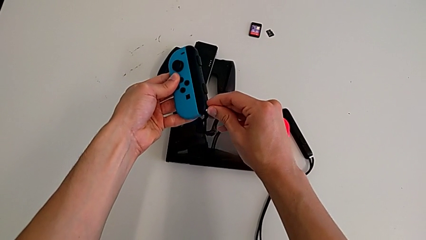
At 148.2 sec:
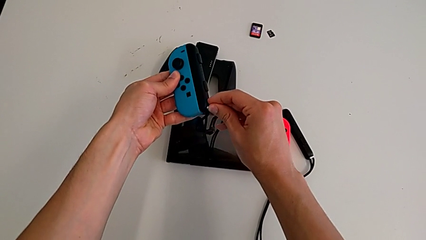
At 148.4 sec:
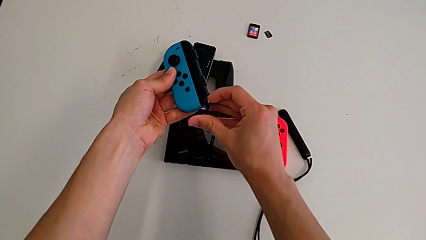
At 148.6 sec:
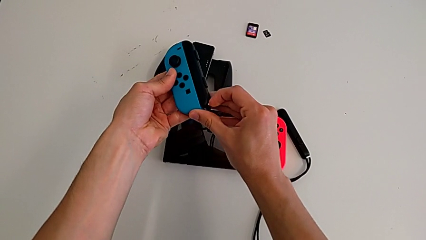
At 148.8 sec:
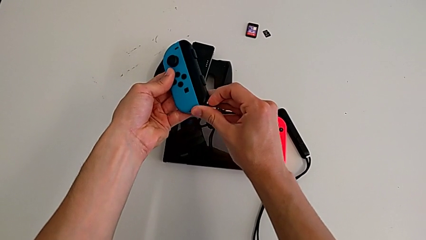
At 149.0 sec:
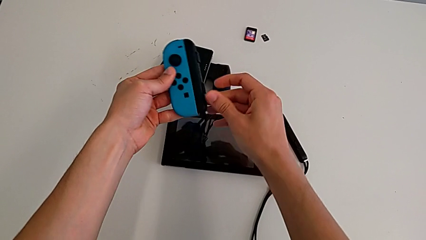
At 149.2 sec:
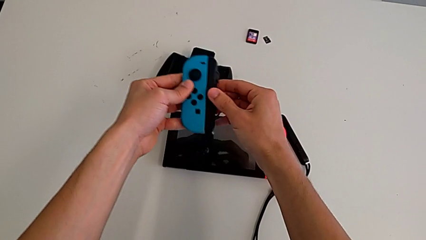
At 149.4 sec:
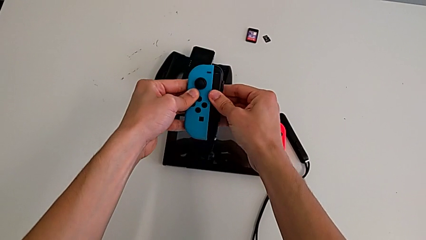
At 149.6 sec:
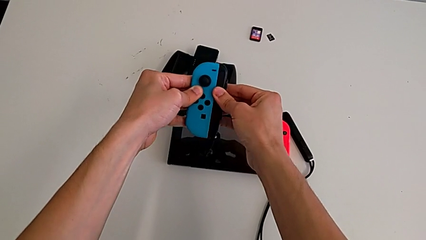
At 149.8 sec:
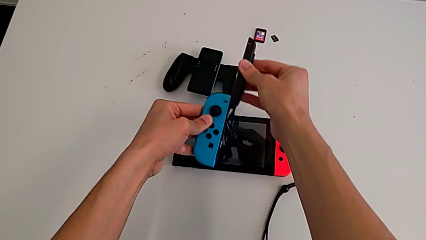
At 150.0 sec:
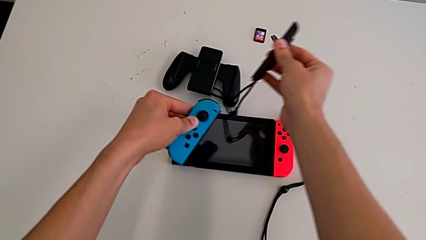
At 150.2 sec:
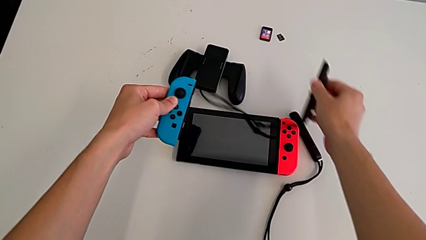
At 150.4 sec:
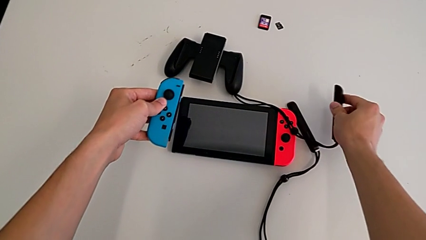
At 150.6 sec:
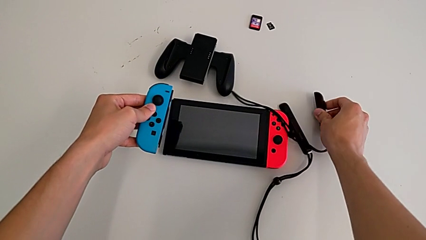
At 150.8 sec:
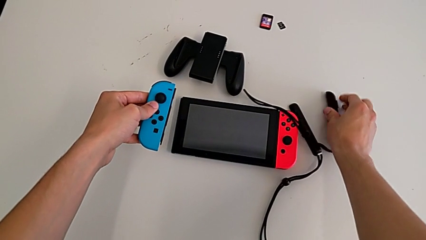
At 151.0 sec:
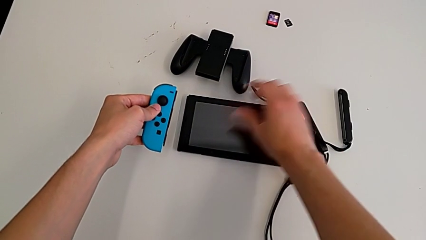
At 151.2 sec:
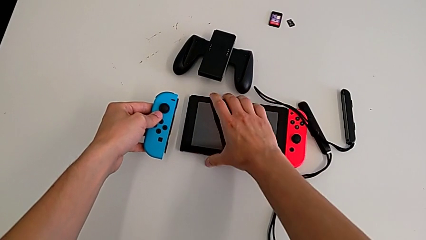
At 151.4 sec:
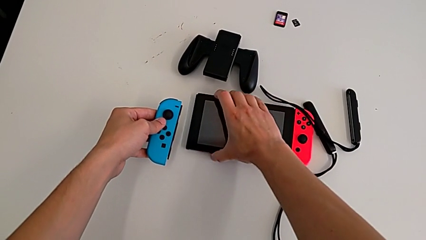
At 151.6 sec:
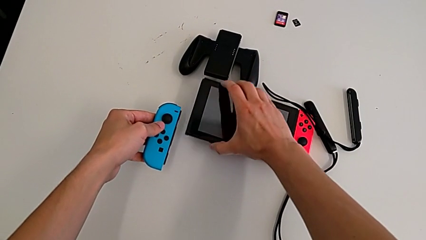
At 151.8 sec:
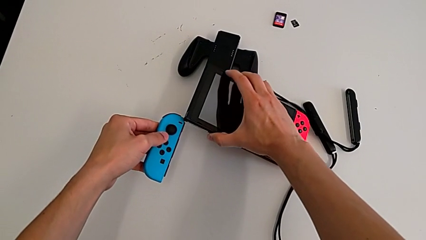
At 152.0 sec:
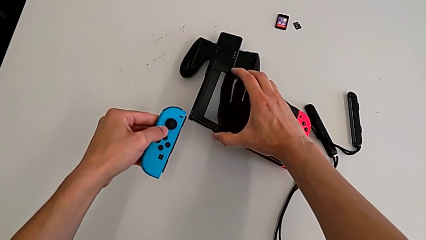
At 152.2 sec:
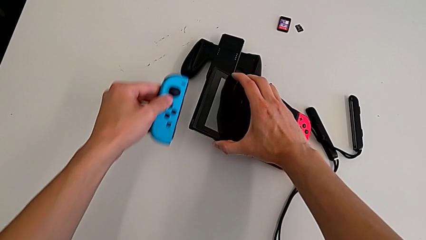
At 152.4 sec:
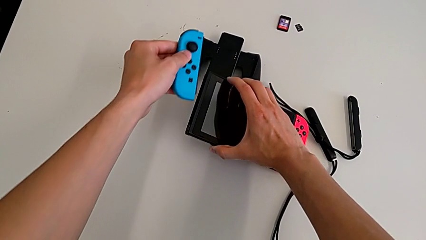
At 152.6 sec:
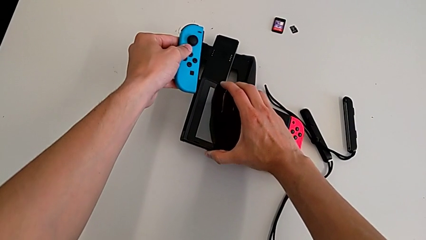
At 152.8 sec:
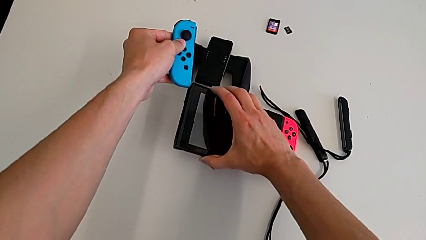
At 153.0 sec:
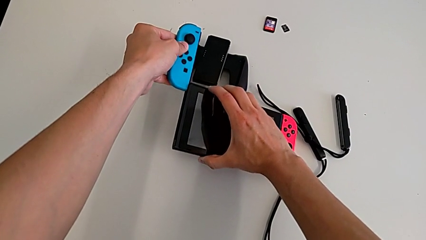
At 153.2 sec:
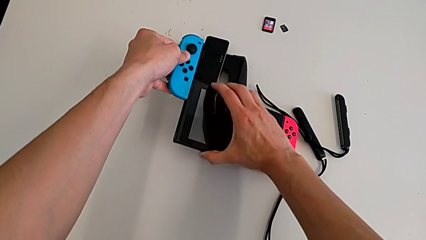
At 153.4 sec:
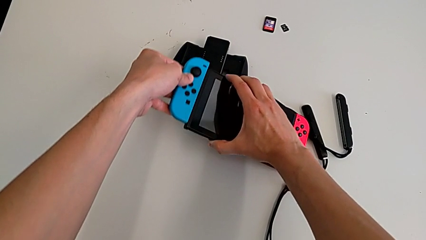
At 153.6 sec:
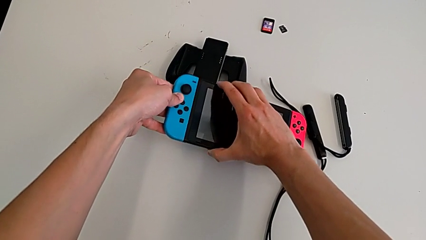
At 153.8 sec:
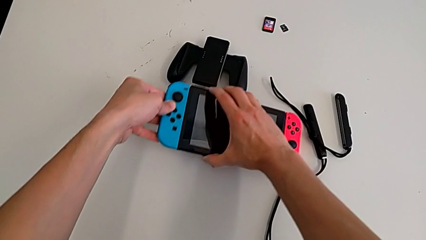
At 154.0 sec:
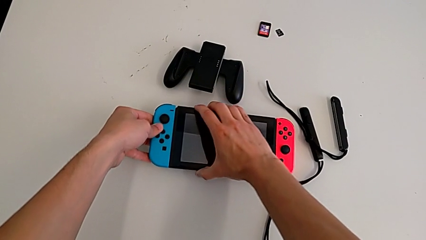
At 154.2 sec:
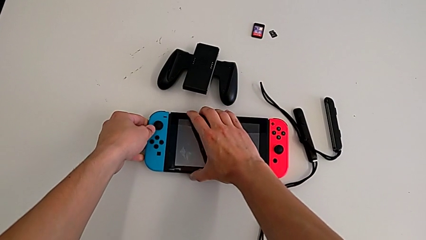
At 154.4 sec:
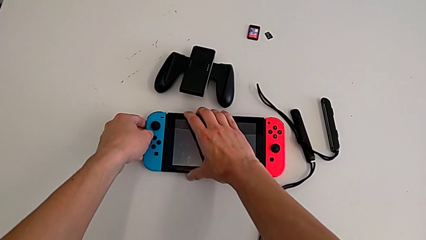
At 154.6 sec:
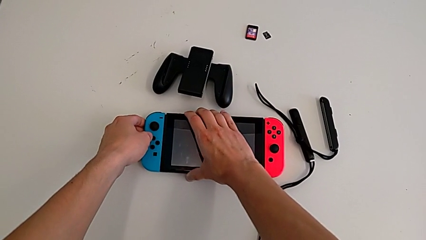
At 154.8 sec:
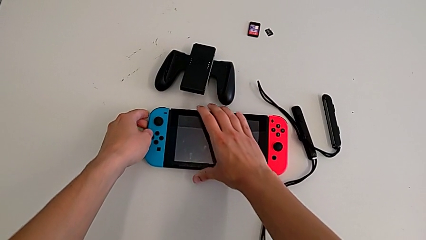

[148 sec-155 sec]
The camera wearer is changing the Joy-Con controller from the Joy-Con strap to the handheld mode. They unlock the Joy-Con strap lock, disassemble the blue Joy-Con controller and drop the Joy-Con strap. They grab the Nintendo Switch, align the blue Joy-Con controller, assemble it and place the Nintendo Switch.

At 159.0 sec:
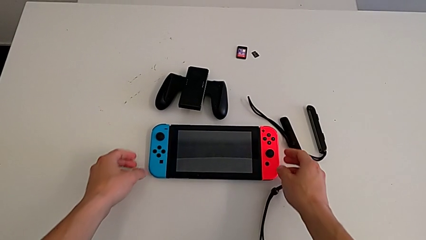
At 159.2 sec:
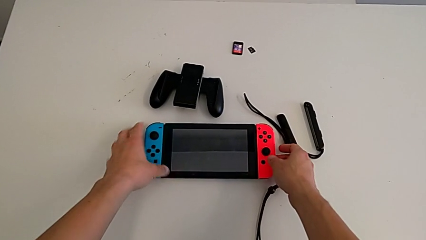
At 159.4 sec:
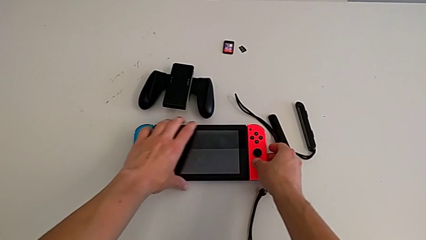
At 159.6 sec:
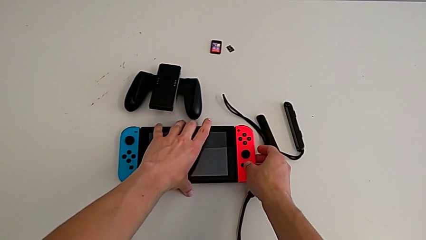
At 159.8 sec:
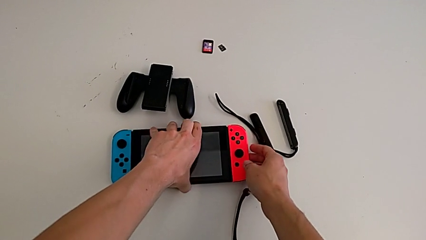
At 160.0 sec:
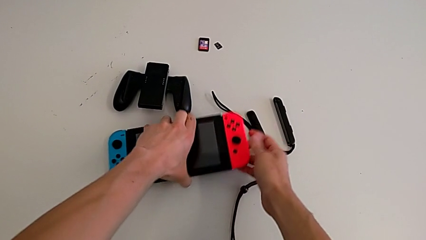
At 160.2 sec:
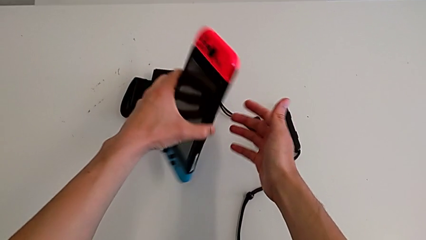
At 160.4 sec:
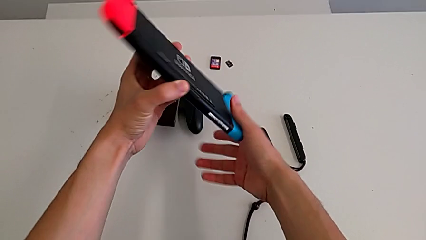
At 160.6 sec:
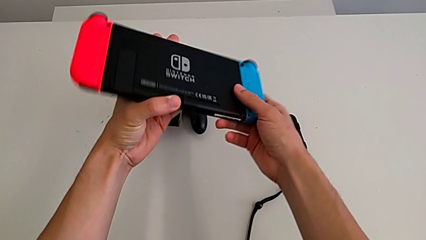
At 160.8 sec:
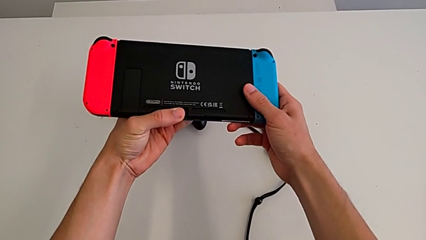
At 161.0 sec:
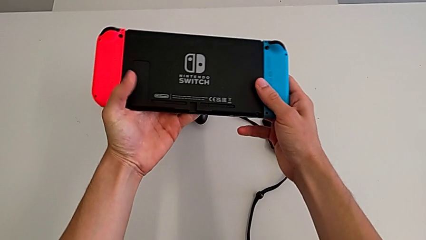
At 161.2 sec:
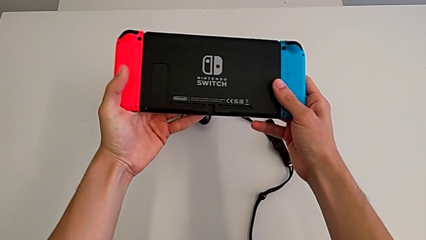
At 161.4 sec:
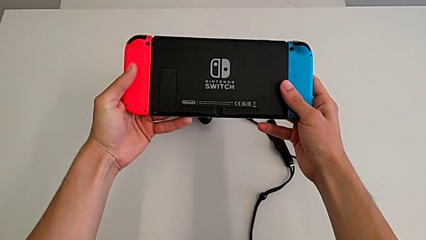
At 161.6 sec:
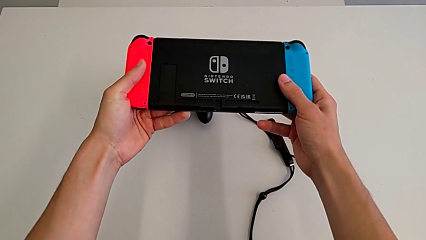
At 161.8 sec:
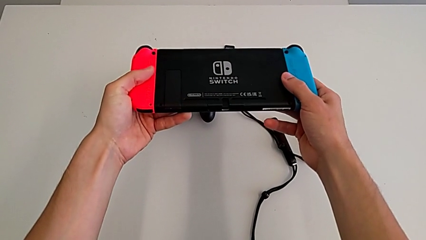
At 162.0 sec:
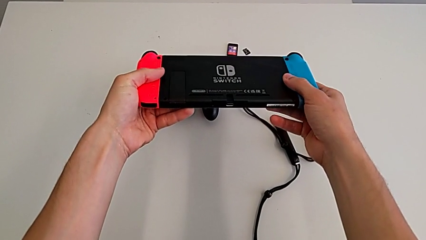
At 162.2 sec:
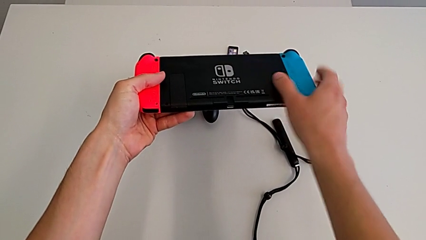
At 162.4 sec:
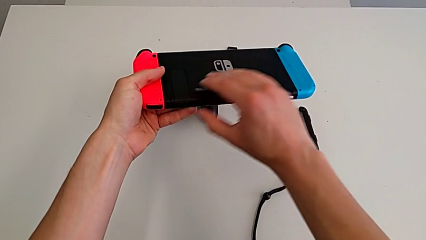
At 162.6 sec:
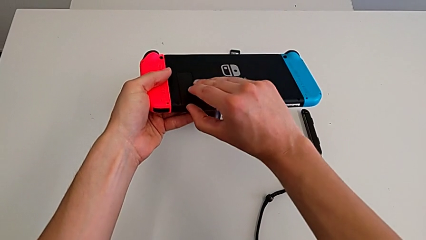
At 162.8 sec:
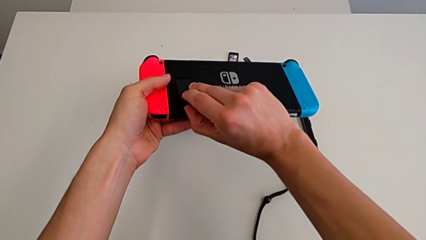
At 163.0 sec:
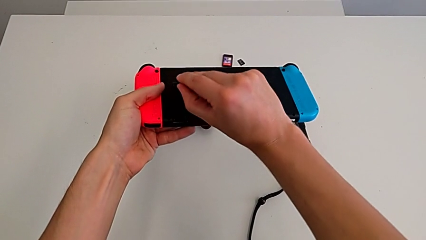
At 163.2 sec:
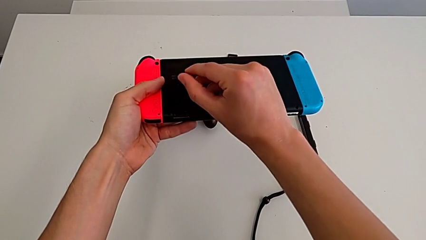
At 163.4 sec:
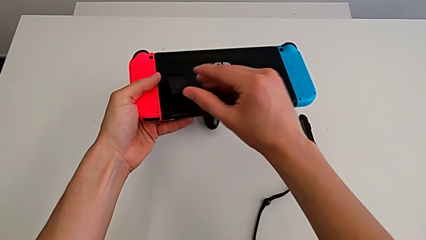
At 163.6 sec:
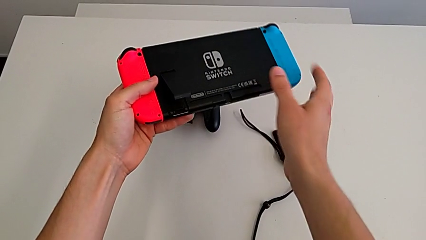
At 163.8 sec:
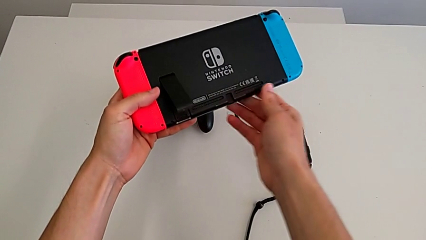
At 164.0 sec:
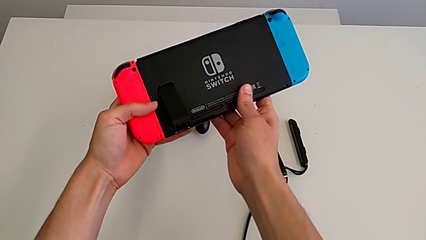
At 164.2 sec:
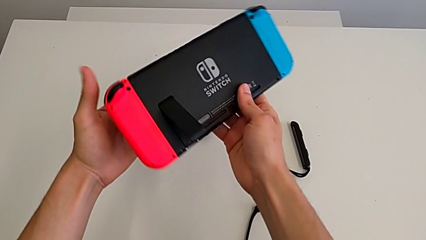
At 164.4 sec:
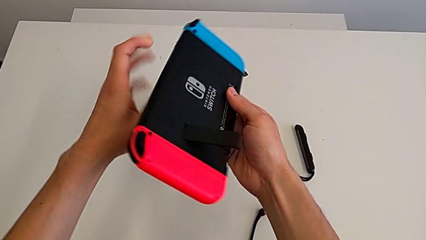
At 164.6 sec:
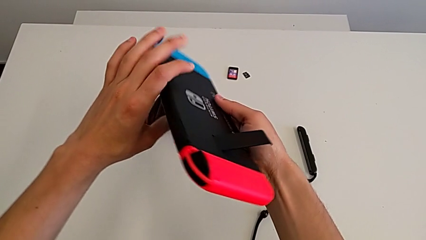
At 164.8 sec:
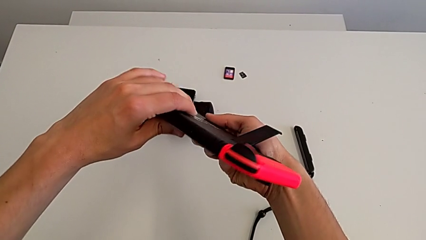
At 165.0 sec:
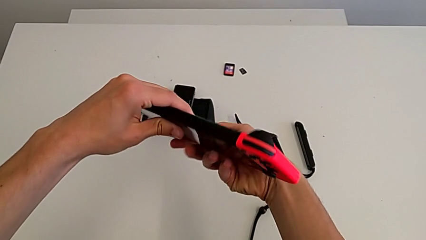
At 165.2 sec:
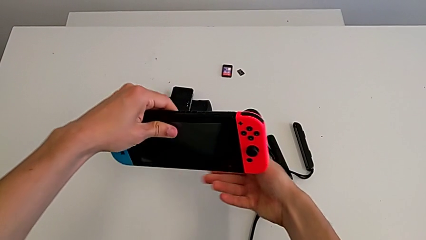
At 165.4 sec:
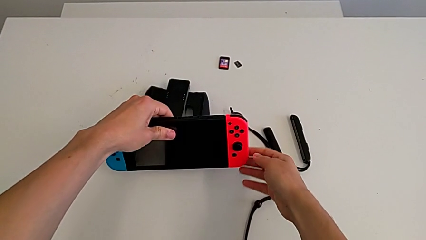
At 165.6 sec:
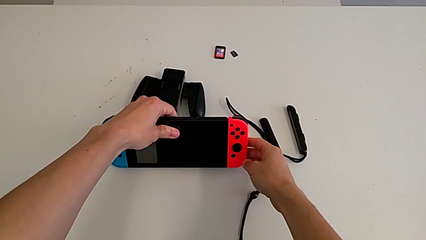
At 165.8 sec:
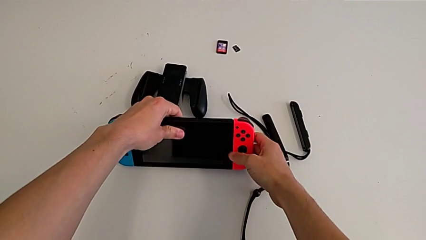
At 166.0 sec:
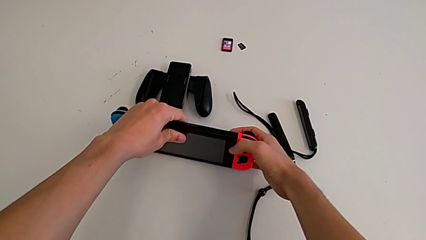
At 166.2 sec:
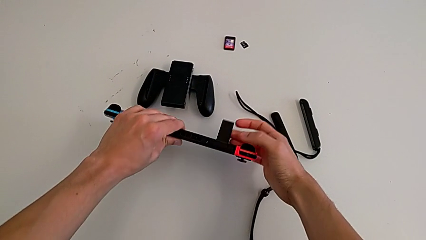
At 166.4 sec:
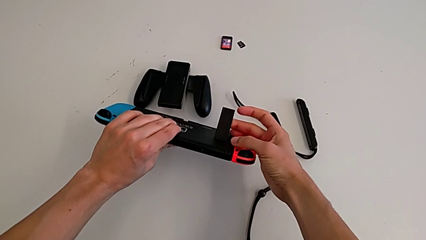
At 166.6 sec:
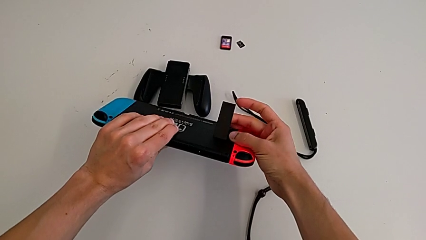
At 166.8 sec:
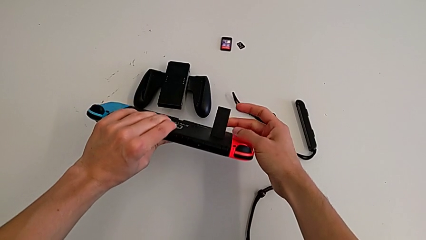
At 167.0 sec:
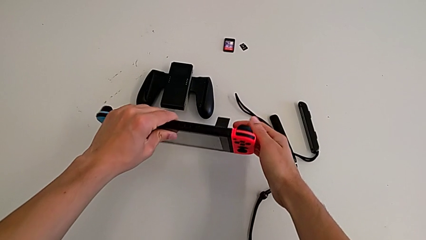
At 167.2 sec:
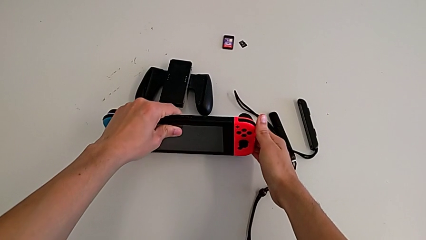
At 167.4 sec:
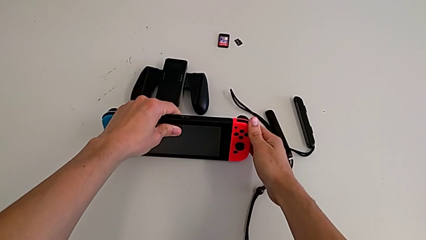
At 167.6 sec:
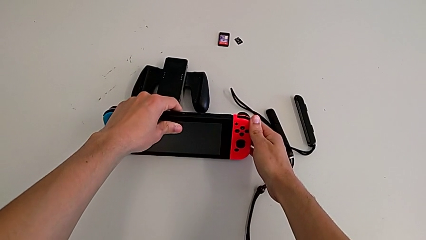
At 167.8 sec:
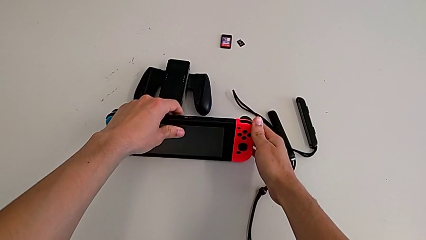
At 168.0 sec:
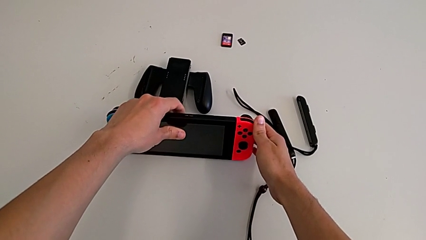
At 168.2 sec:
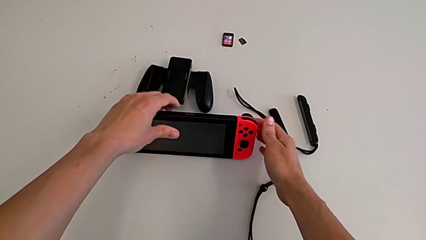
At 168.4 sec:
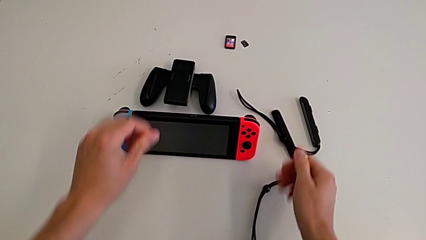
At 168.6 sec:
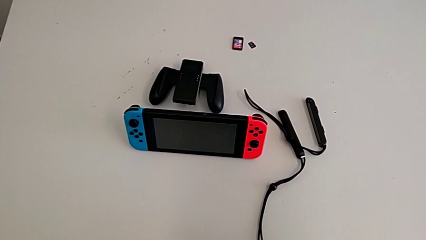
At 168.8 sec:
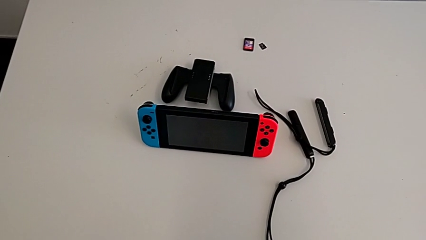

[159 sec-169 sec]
The camera wearer stands with the Nintendo Switch. They grab the Nintendo Switch, flip it, hold it, open the kickstand, flip the Nintendo Switch and stand it.
